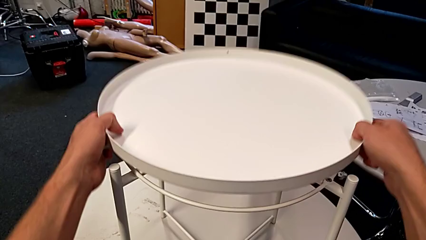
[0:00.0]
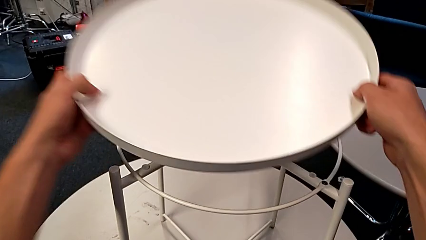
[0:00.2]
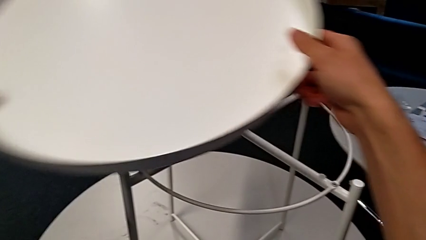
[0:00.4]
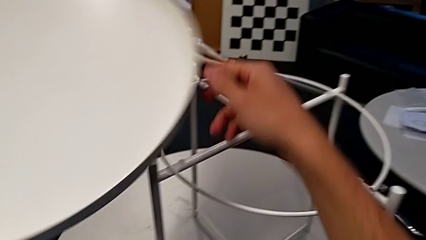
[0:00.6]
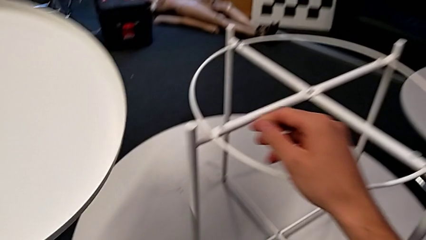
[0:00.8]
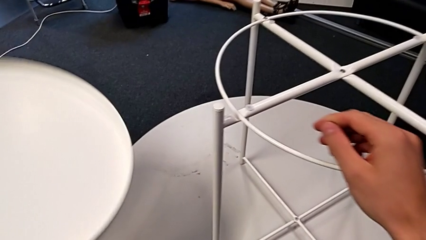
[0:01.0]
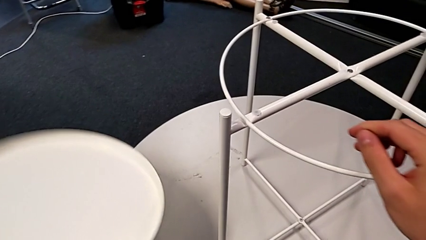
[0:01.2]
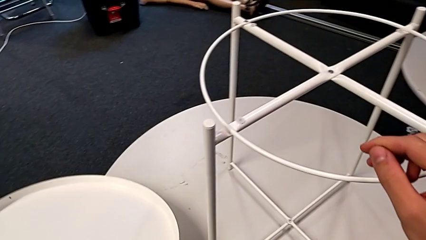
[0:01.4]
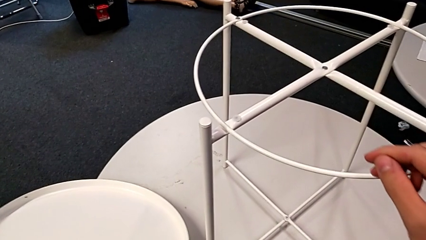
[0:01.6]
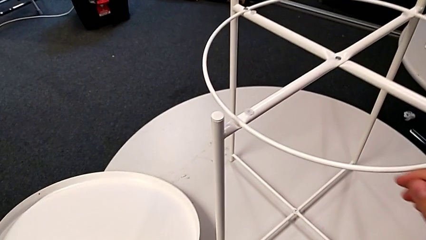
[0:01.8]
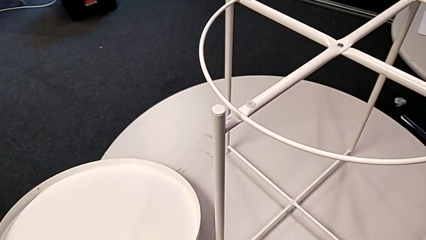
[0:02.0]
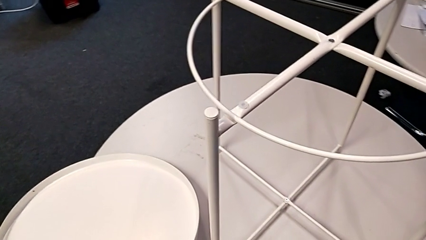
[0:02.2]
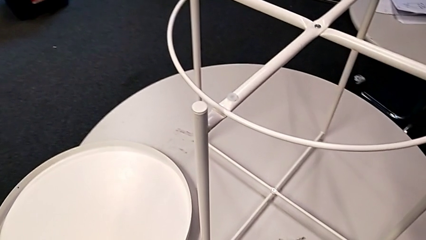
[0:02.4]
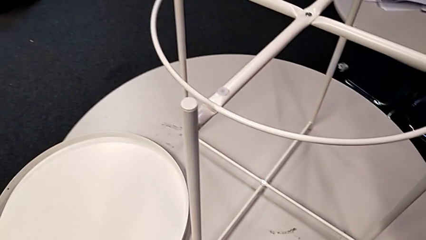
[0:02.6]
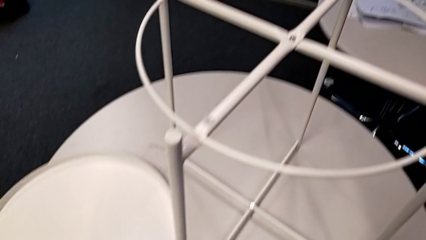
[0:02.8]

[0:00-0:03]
The camera wearer removes the tray. They disassemble the tray and place it.

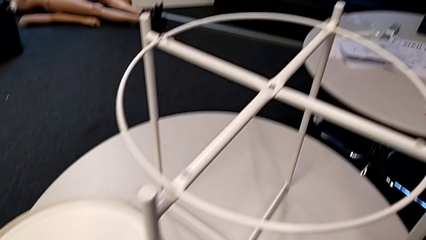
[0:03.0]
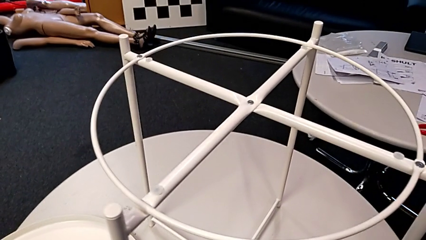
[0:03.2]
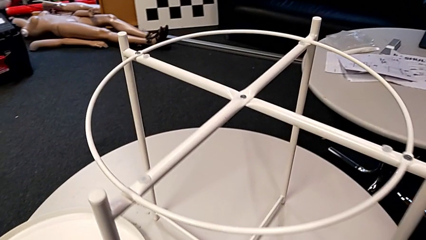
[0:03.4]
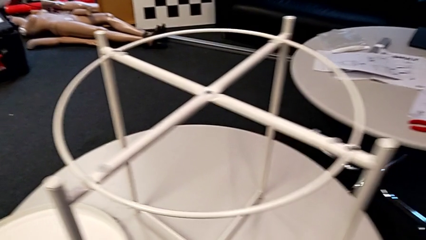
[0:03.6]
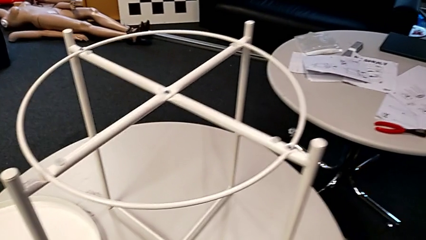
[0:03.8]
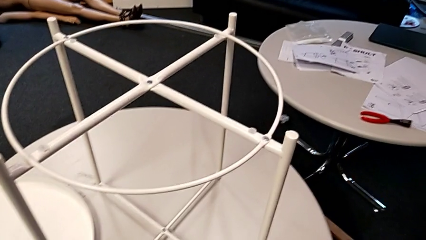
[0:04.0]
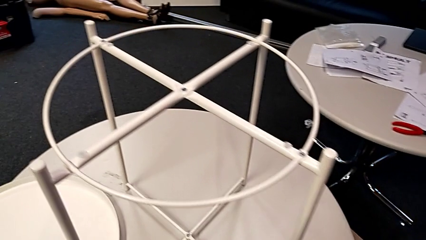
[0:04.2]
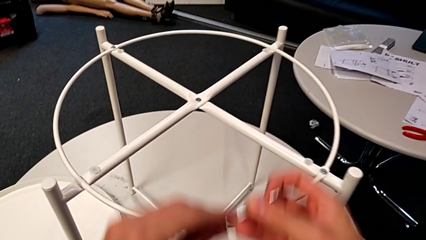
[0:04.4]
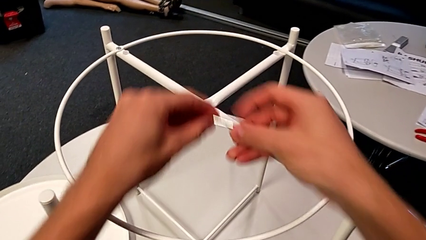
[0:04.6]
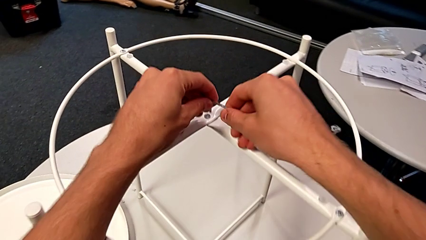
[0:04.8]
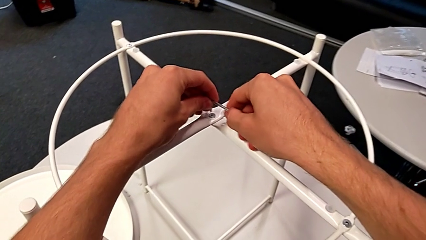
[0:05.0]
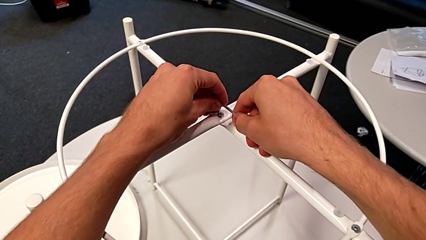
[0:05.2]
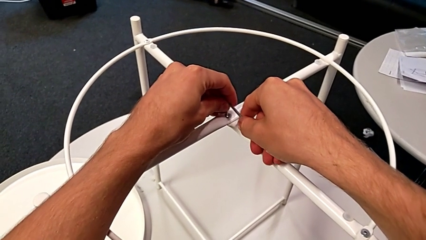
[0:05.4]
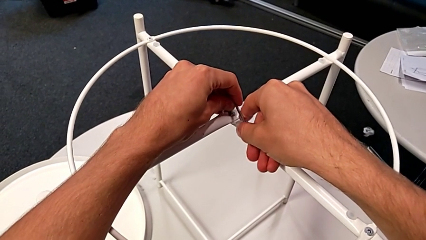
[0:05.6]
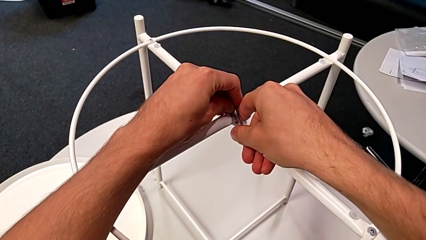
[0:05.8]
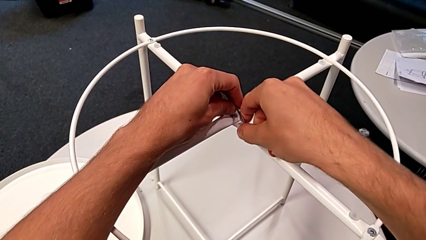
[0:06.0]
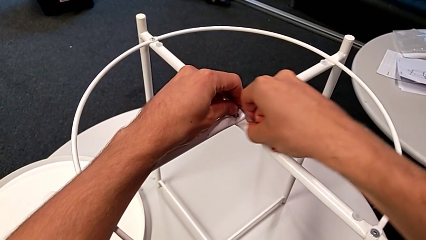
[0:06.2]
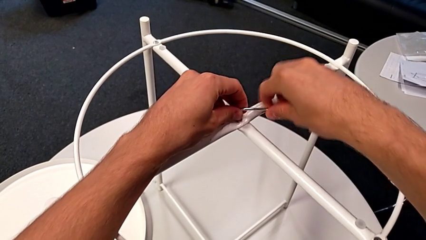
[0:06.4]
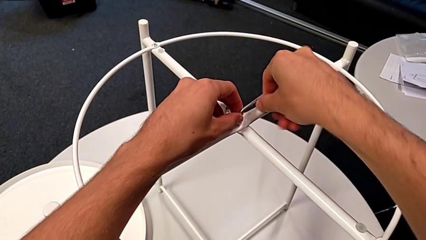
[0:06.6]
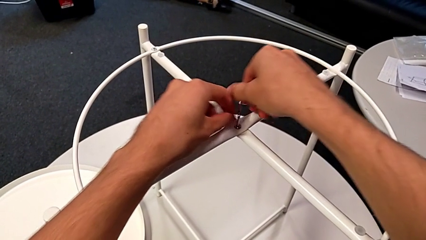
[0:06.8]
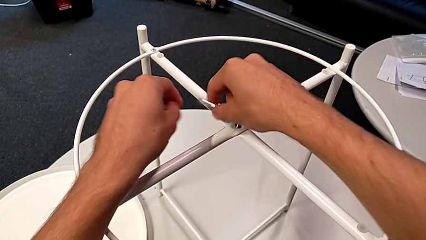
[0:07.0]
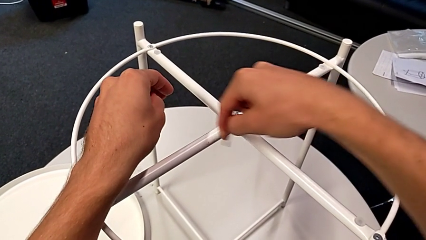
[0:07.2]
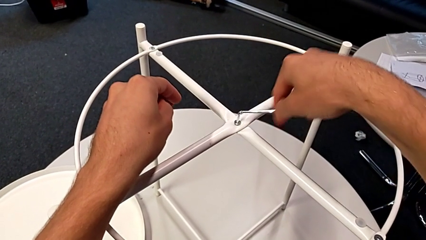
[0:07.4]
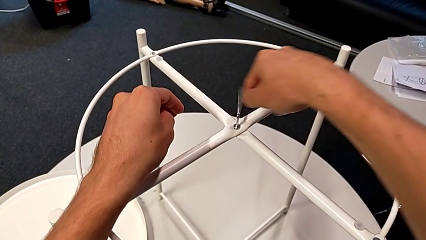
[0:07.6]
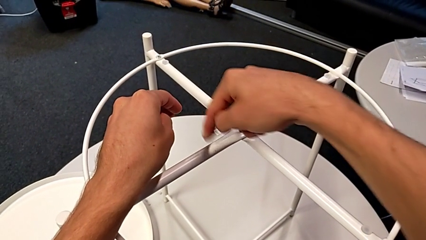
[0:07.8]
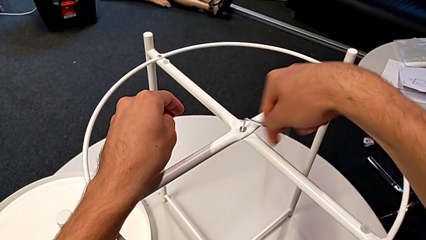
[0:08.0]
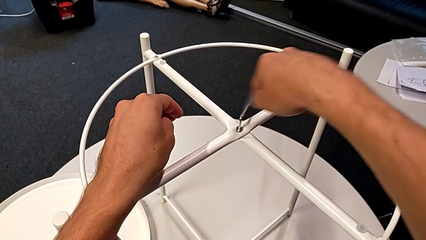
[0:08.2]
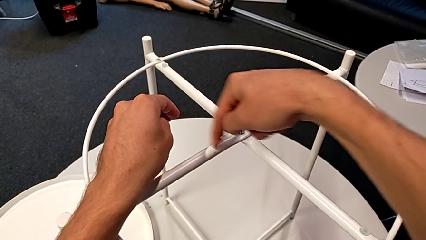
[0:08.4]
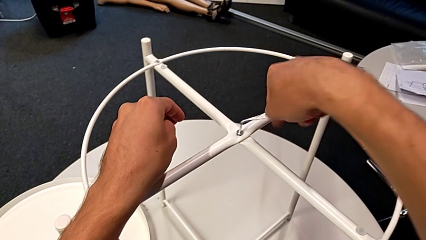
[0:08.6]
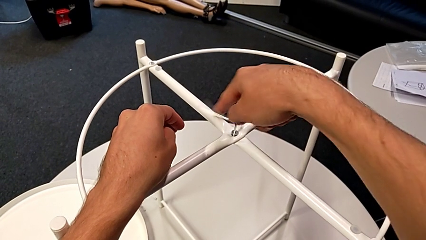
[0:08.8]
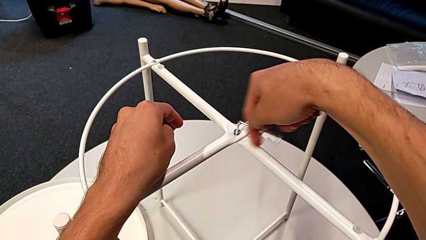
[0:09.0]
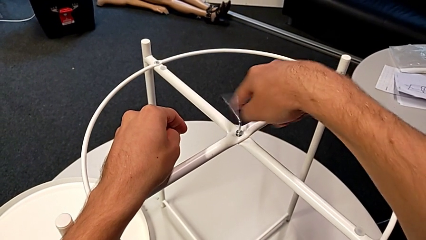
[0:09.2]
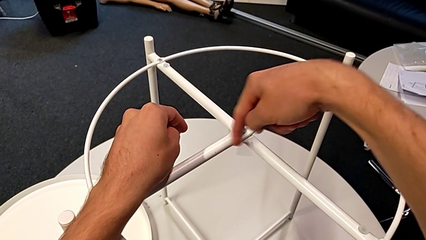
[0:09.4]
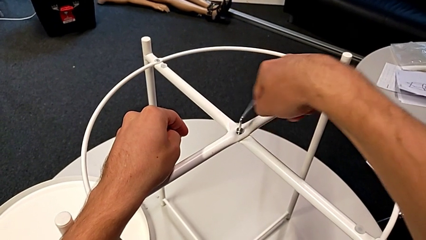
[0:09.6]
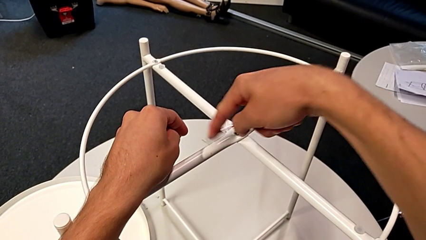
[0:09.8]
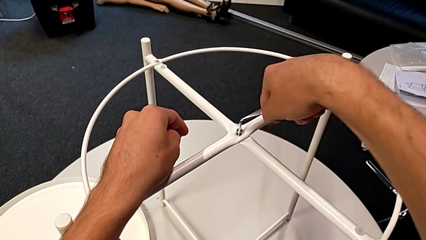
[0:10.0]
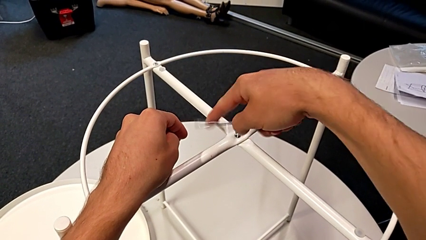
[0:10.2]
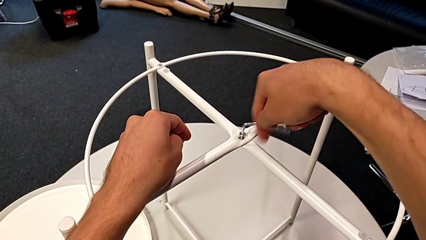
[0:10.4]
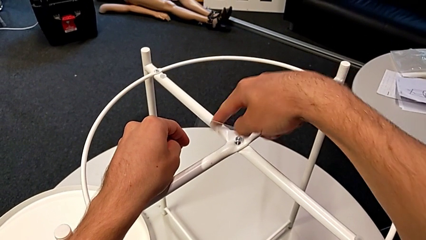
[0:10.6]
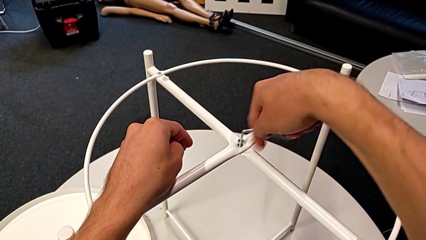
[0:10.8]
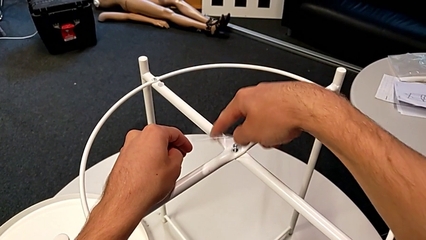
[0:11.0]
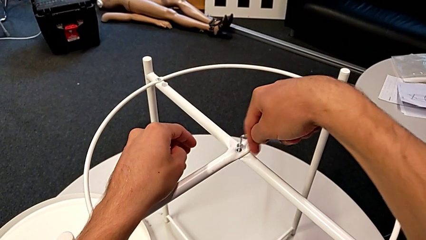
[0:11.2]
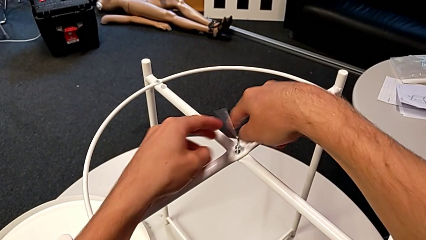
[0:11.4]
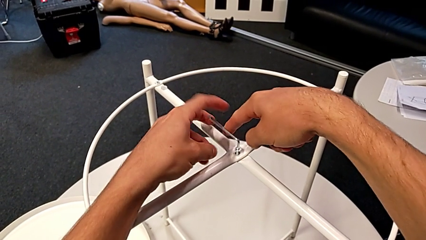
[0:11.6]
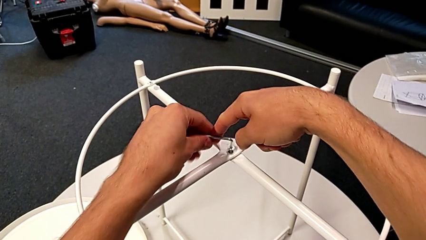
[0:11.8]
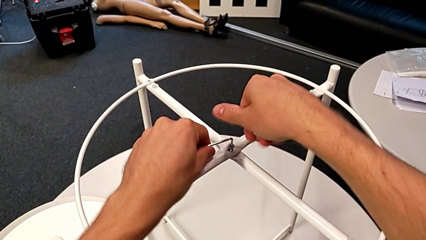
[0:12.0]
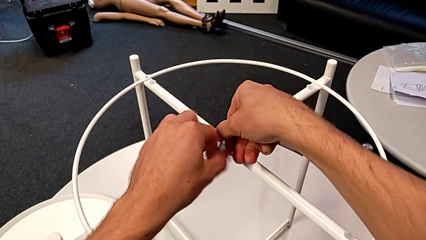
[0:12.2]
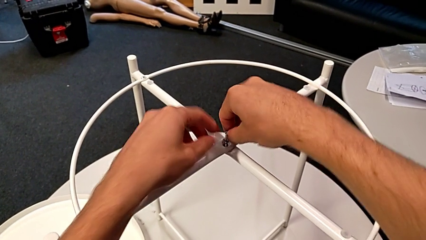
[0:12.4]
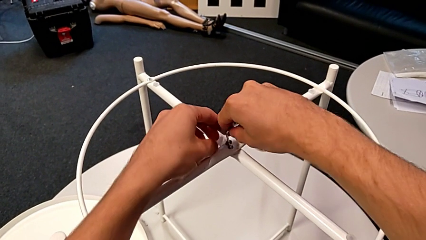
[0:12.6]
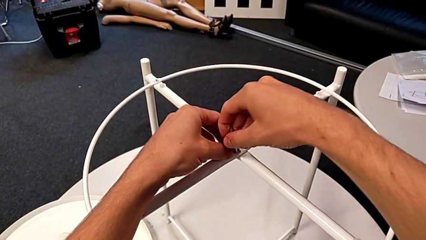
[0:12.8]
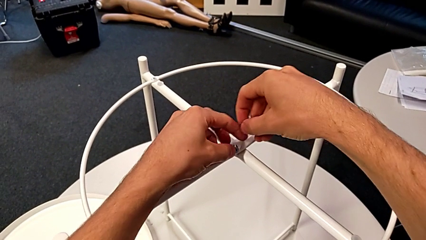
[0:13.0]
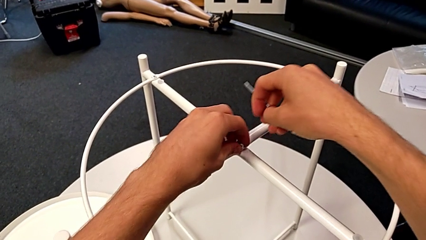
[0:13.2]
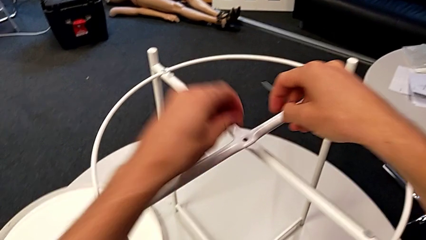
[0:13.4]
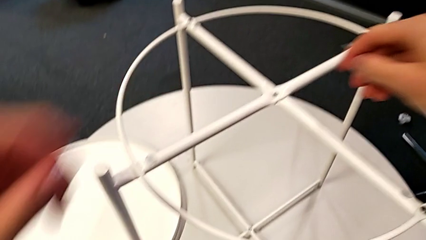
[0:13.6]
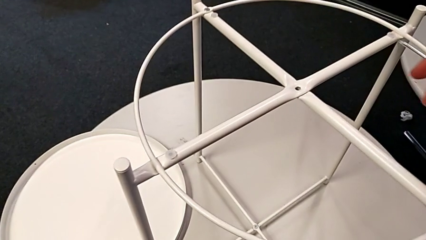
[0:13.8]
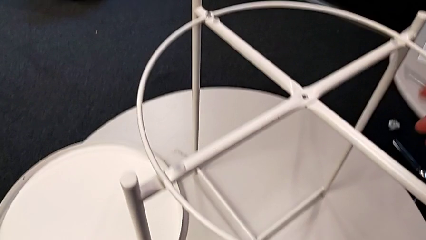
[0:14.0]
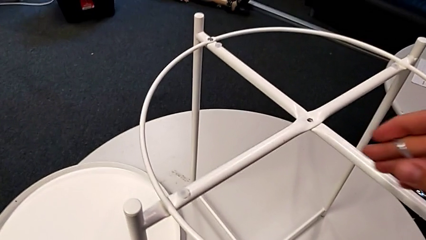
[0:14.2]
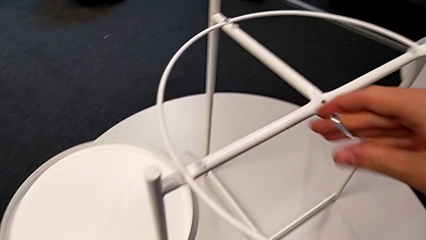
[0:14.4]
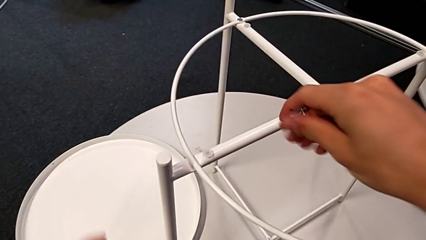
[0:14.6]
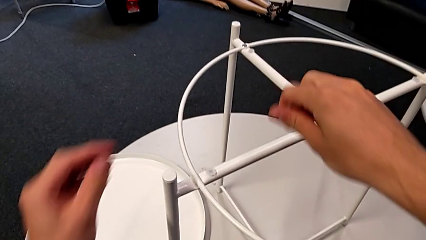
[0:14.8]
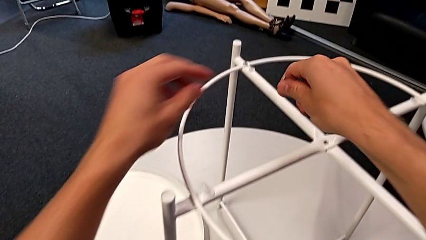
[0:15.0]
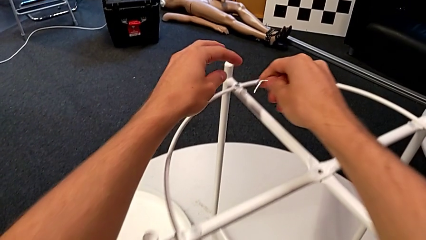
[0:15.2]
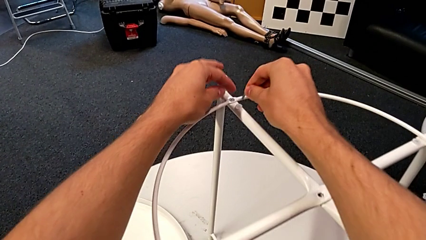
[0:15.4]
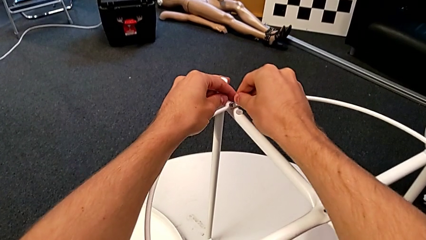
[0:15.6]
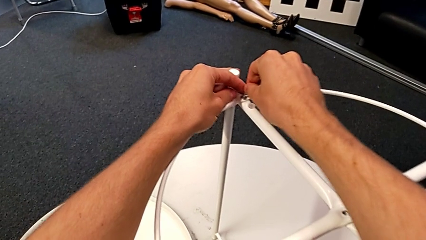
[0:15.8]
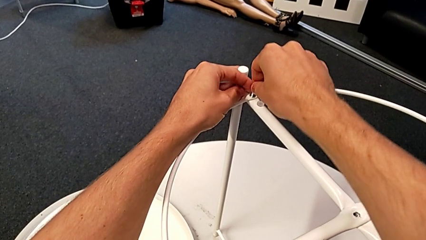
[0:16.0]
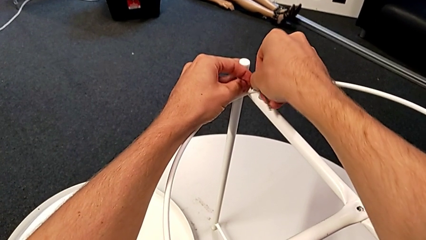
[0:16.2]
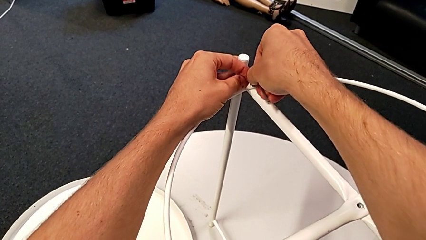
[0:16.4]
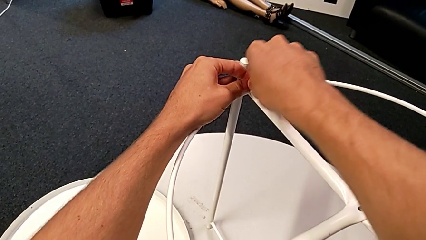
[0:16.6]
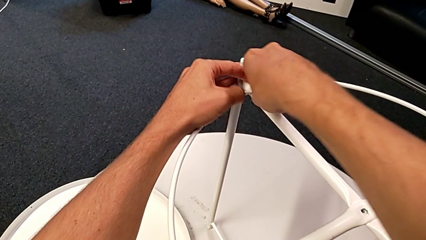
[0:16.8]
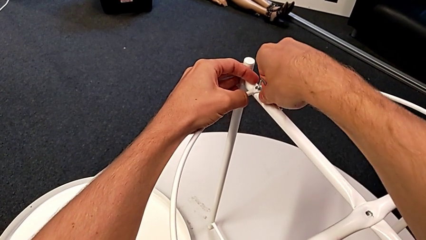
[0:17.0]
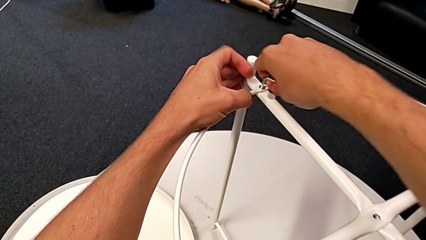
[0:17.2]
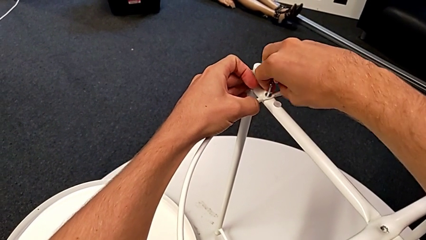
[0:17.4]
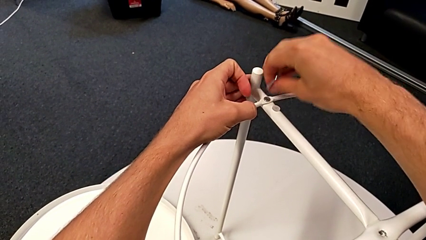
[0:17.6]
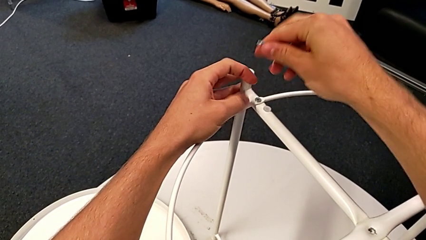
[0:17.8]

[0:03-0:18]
The camera wearer is disassembling the circle. They grab the hex socket head, approach it, insert the Allen wrench, unscrew the hex socket head, withdraw the Allen wrench, disassemble the hex socket head, place it, approach the hex socket head, insert the Allen wrench, unscrew the hex socket head, withdraw the Allen wrench and rotate it.
